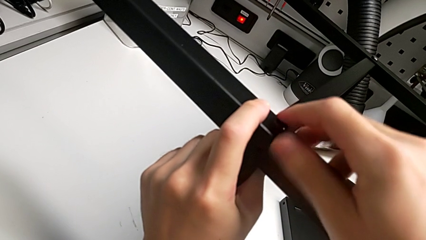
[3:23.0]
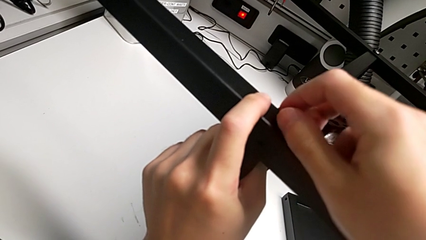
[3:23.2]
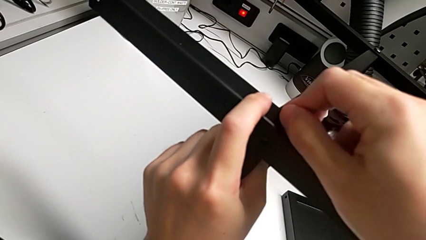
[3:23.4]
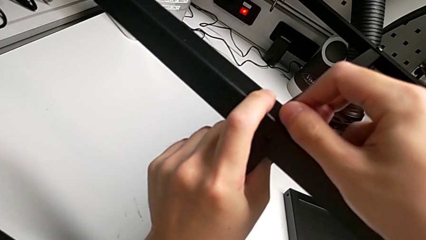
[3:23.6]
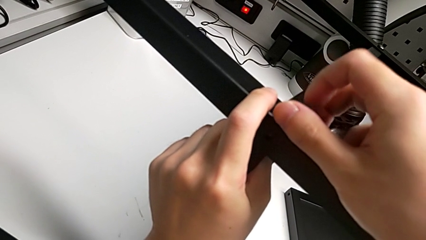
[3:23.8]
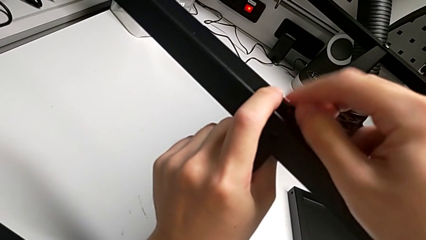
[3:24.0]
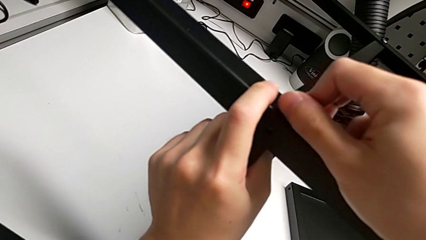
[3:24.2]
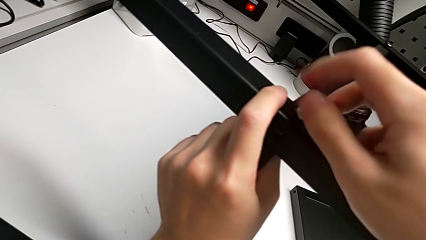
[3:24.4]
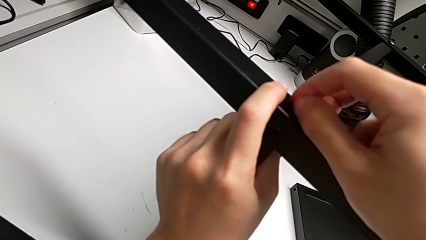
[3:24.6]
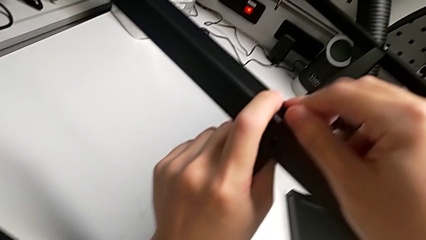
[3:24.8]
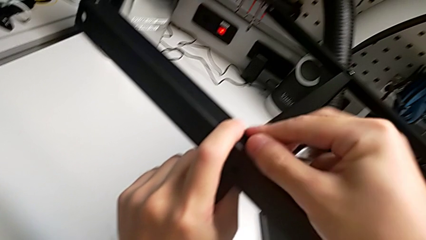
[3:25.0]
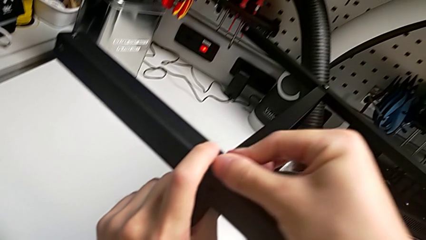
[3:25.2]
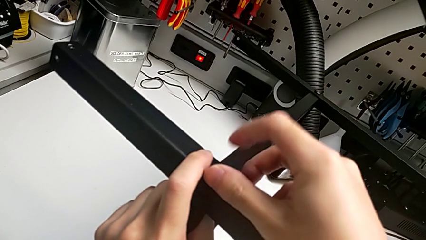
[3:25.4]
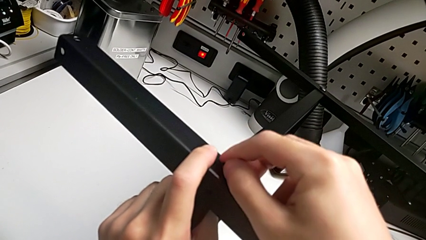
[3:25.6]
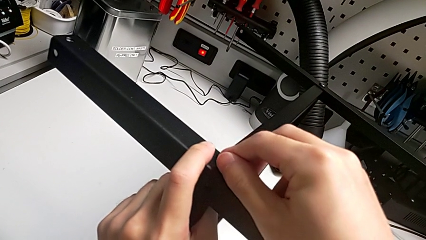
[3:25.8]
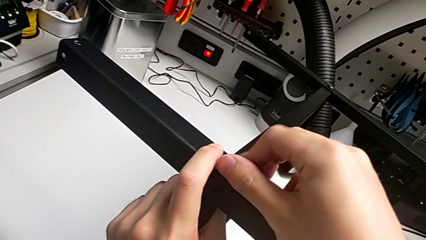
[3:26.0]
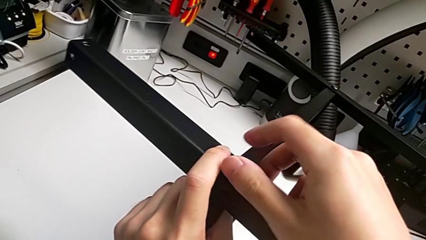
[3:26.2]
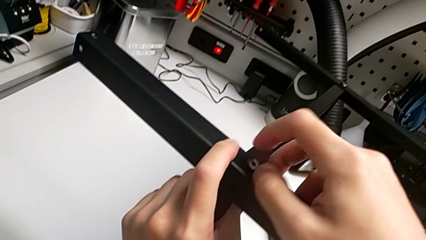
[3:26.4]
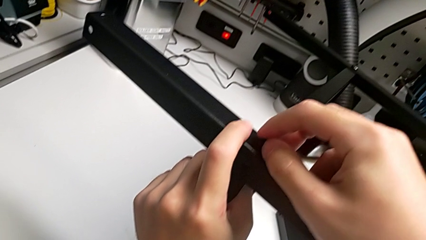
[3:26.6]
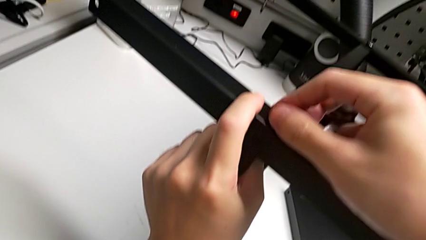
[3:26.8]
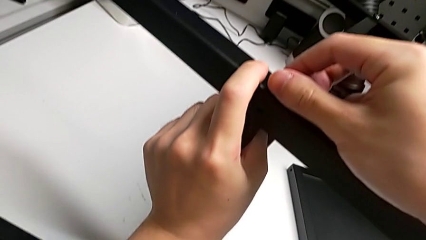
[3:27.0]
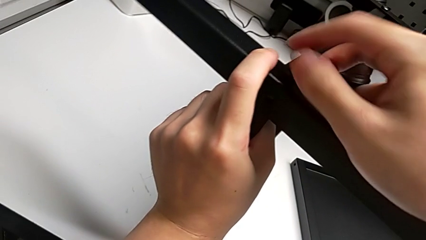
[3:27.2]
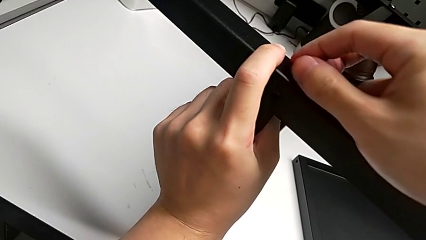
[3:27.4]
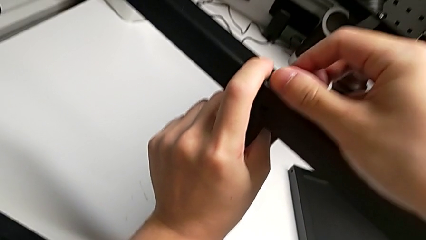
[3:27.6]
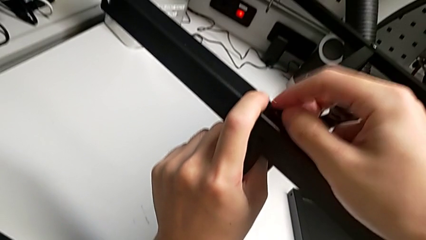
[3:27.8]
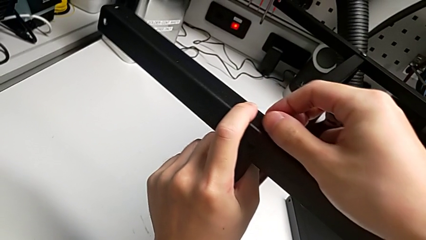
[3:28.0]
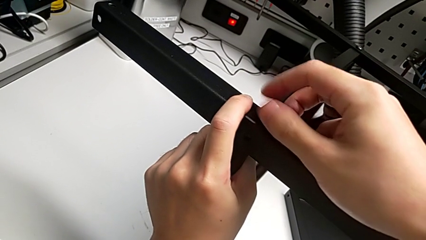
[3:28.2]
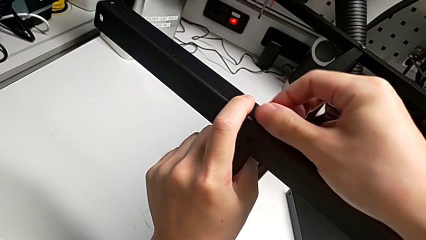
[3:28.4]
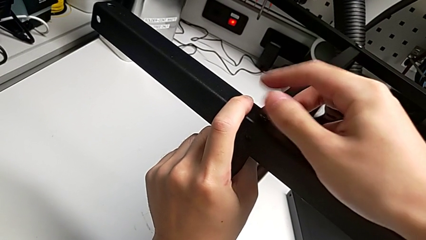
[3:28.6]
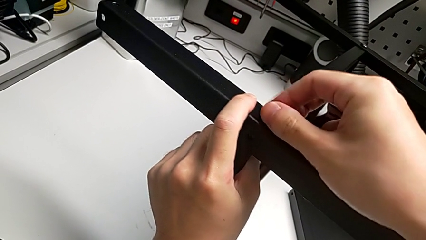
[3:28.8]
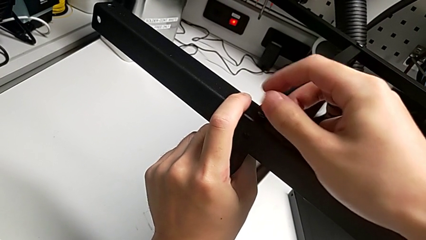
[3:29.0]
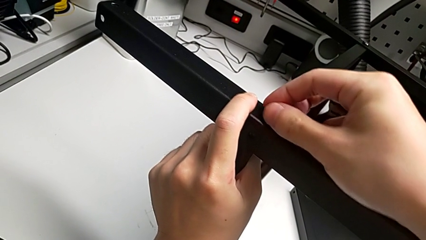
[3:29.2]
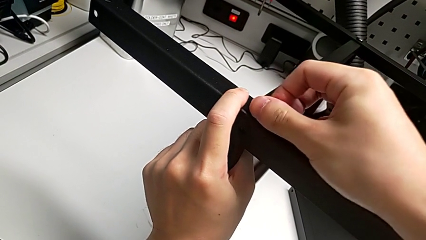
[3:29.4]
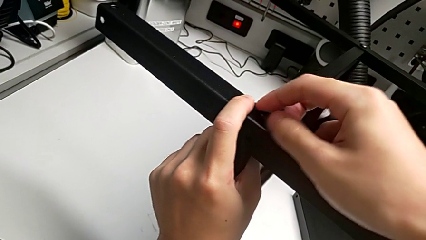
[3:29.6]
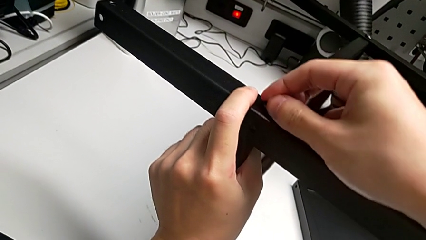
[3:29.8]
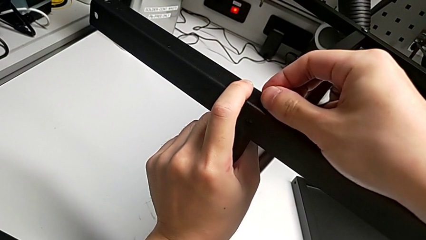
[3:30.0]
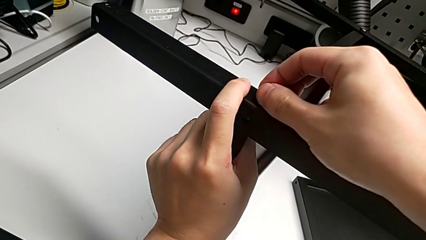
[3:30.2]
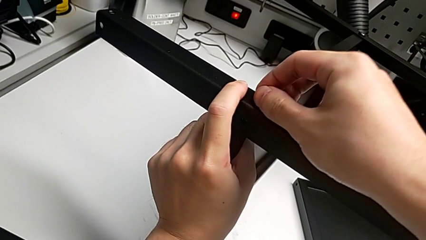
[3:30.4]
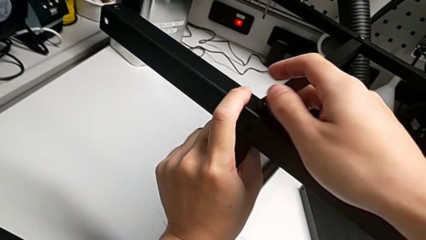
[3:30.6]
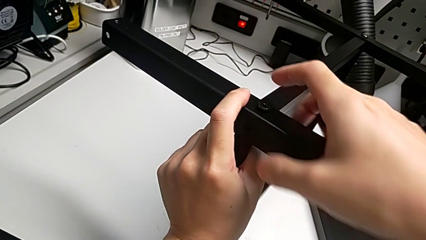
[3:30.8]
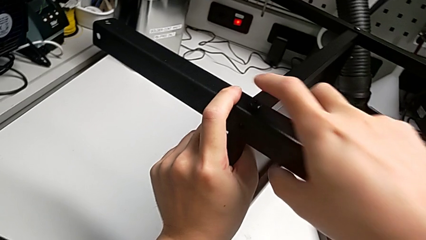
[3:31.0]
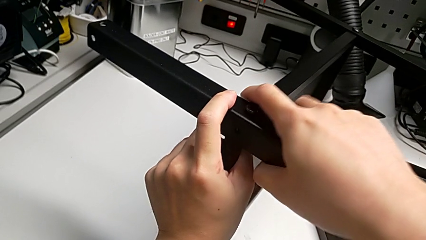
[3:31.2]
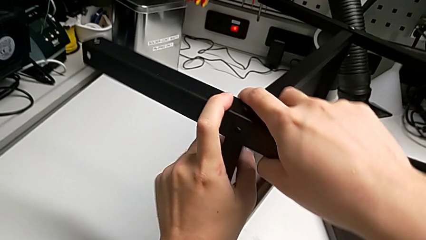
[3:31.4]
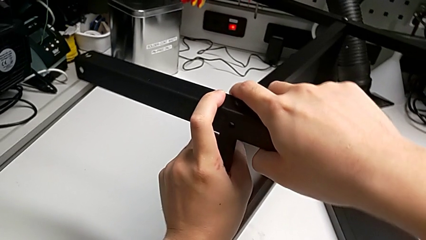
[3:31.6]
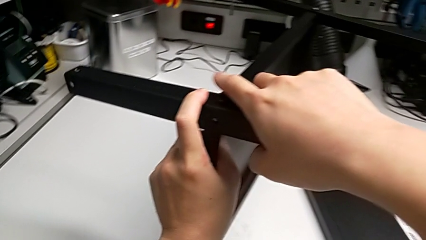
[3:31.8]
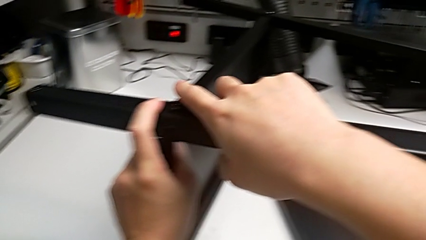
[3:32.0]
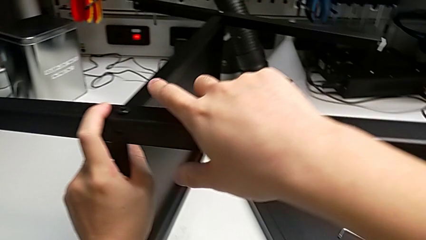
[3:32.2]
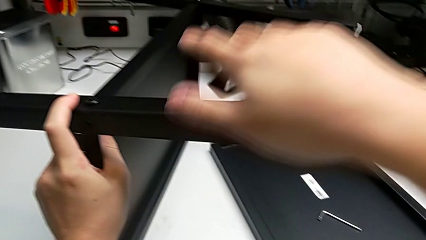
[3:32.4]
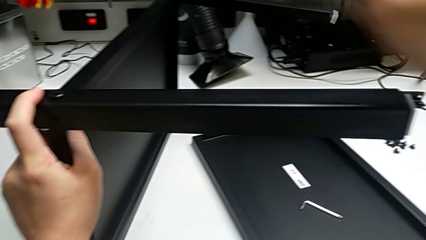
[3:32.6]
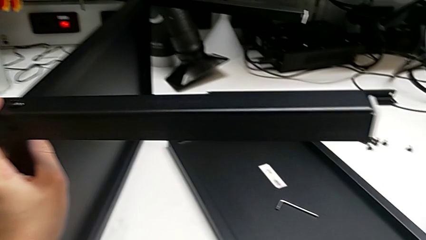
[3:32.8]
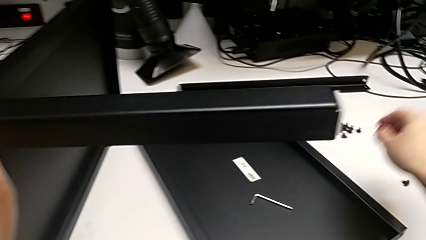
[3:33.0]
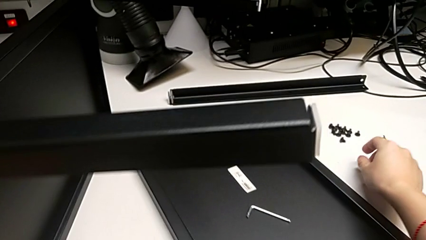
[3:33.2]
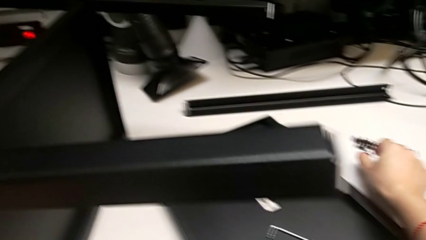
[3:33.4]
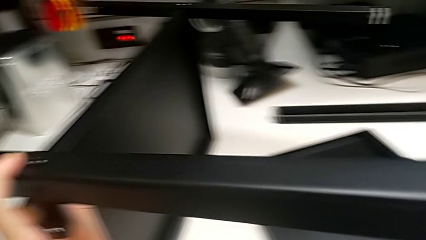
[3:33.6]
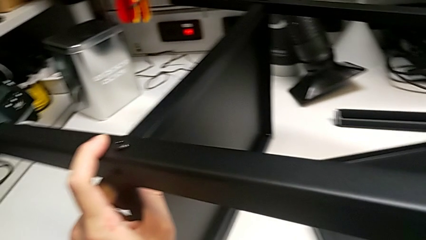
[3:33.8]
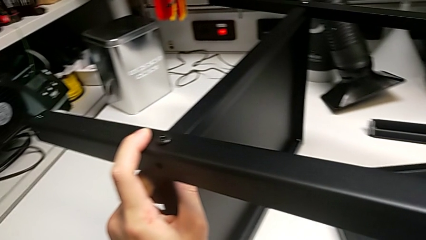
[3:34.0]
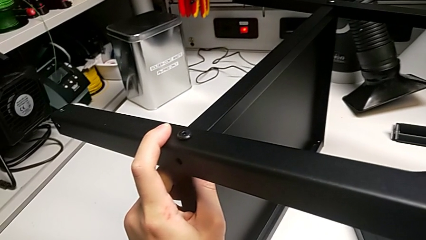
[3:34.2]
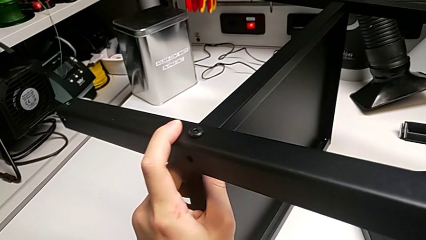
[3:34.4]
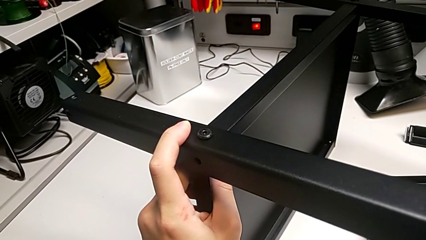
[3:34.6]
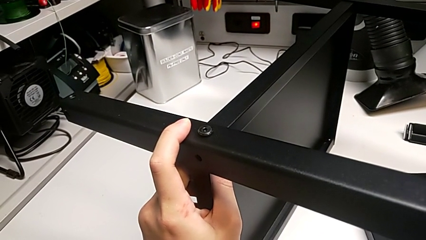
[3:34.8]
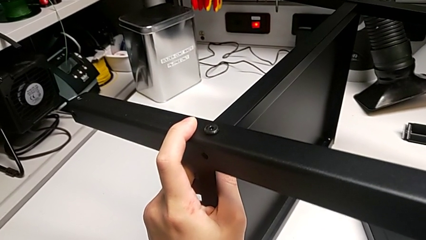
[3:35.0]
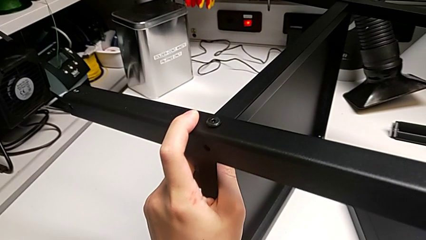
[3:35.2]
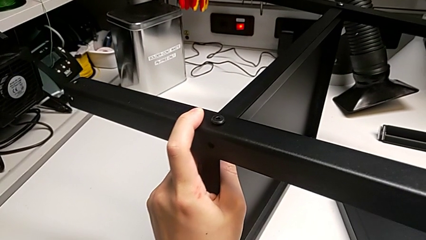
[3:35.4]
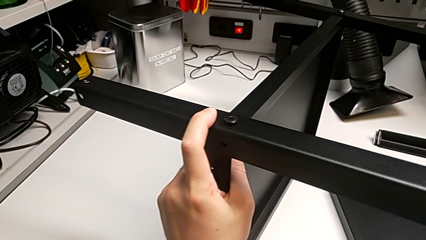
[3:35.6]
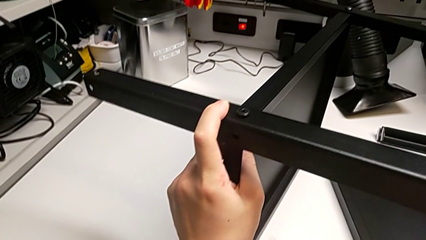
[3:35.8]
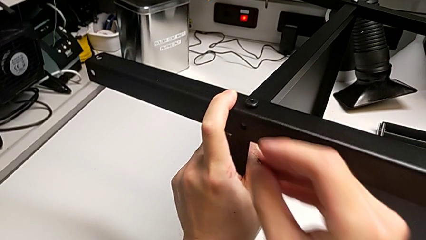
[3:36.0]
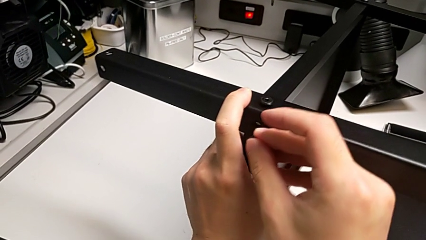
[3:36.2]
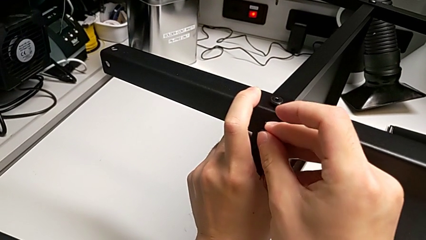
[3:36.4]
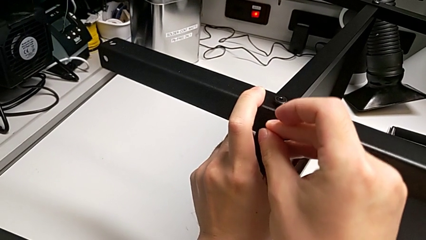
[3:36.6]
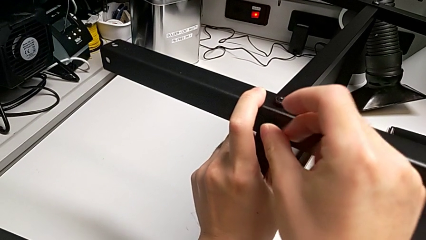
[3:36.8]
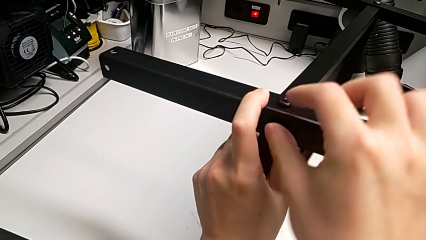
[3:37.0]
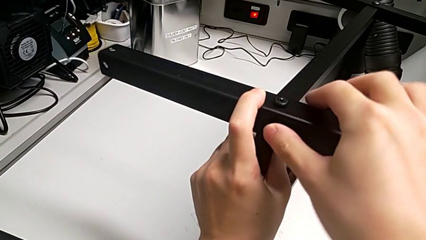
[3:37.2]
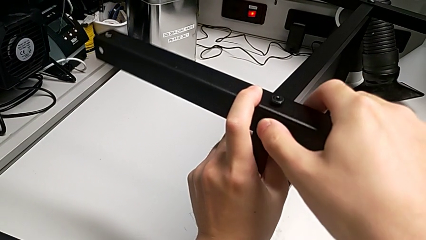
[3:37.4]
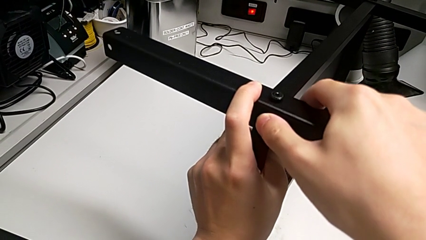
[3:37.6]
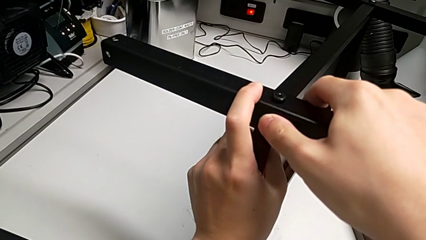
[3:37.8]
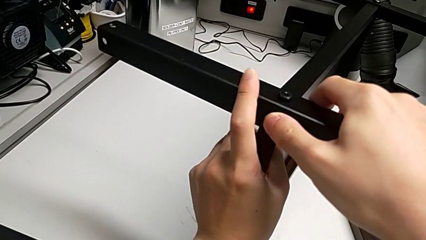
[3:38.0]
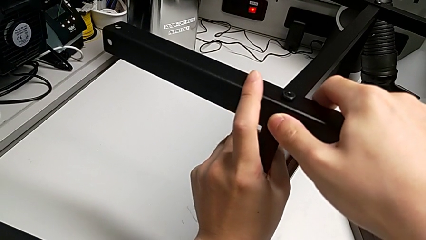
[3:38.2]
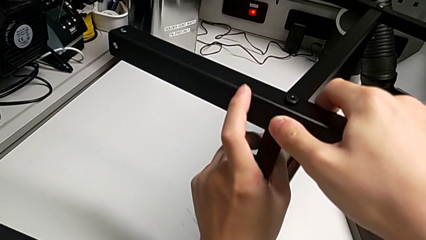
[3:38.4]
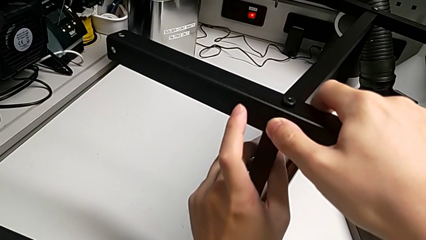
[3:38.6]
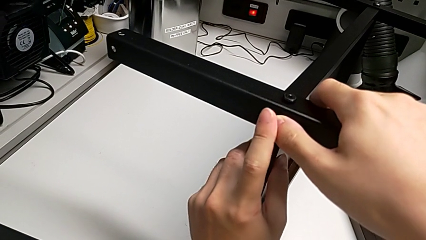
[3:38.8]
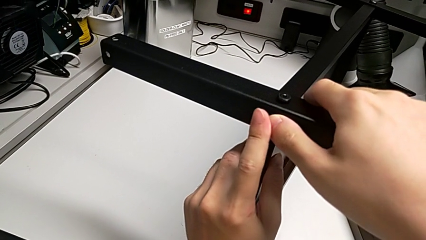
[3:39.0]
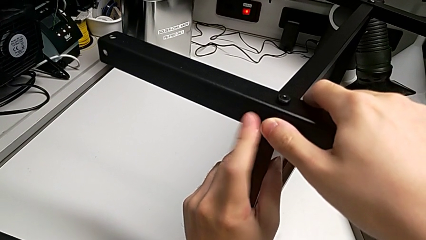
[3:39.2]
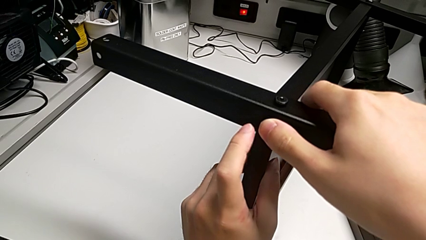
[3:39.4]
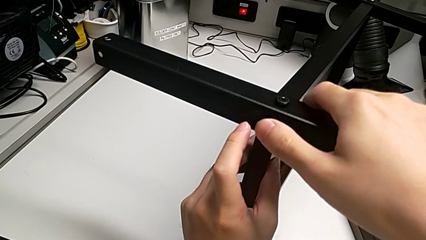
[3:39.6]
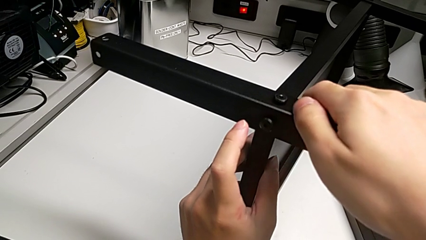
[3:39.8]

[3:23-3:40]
The camera wearer is screwing the second leg into place. They keep screwing the first hex socket head and insert the hex socket head.
